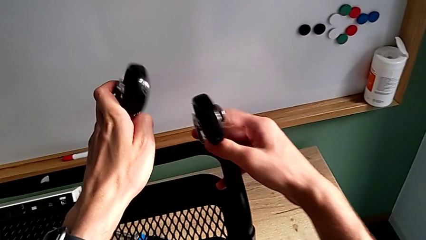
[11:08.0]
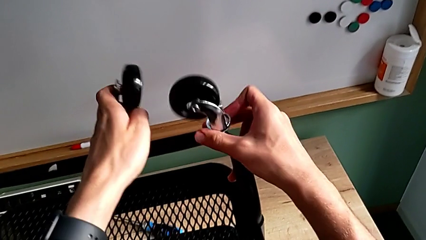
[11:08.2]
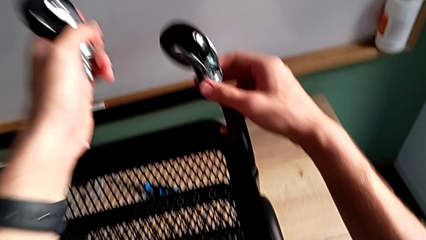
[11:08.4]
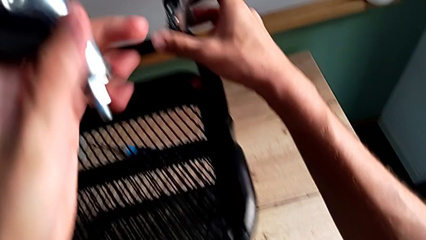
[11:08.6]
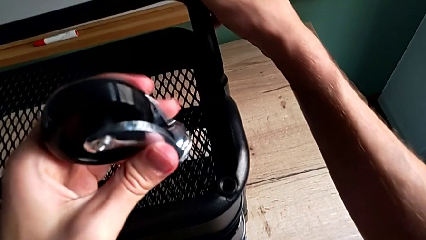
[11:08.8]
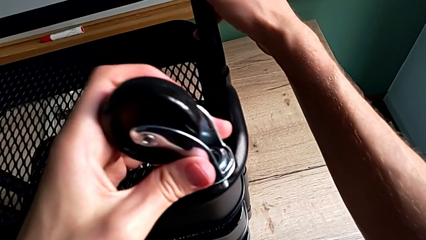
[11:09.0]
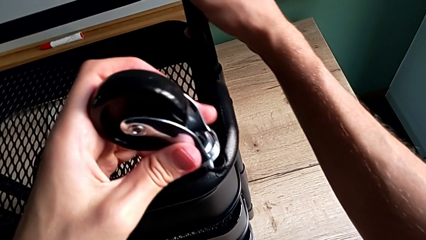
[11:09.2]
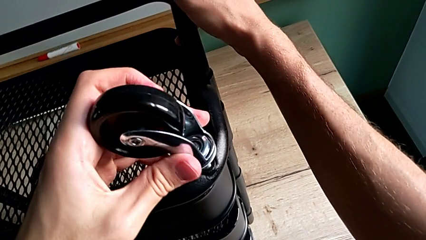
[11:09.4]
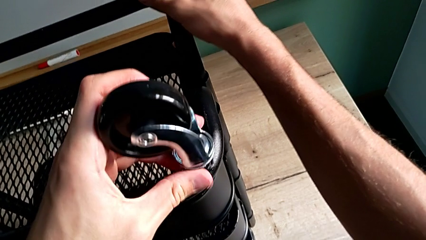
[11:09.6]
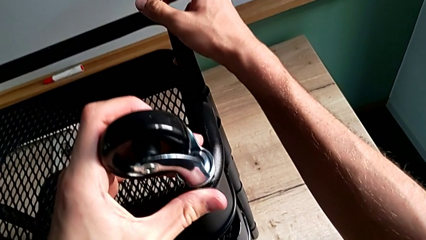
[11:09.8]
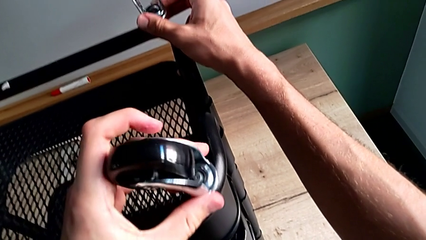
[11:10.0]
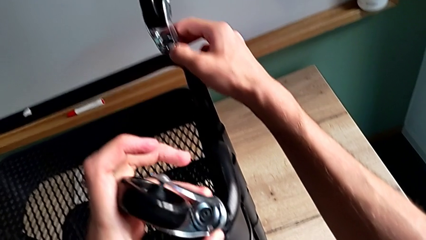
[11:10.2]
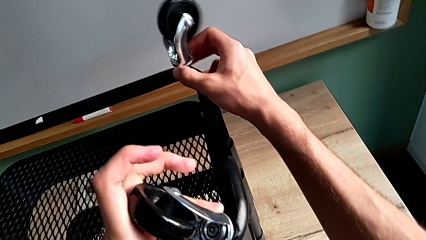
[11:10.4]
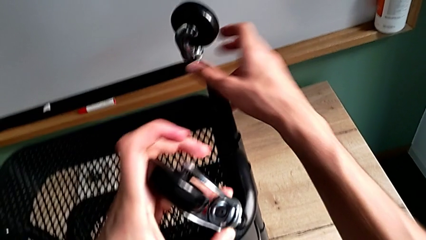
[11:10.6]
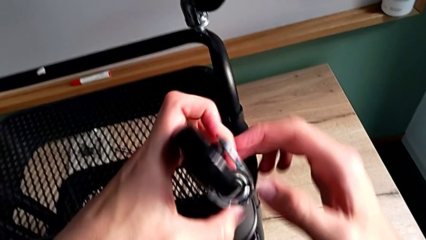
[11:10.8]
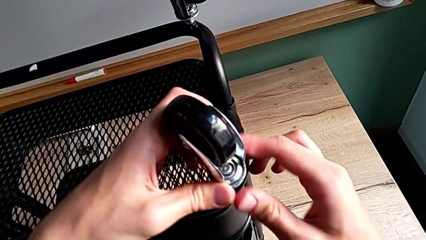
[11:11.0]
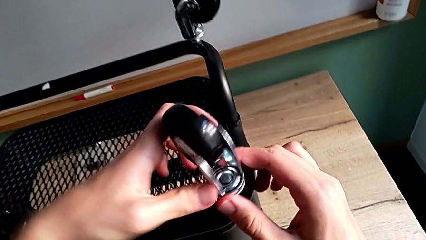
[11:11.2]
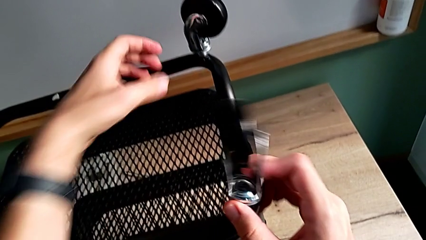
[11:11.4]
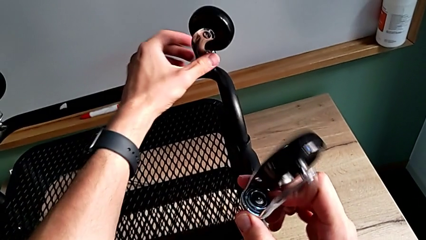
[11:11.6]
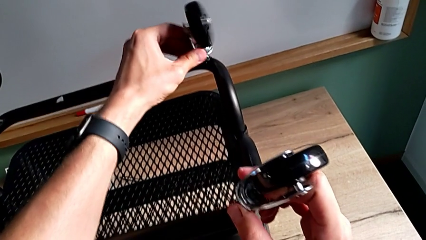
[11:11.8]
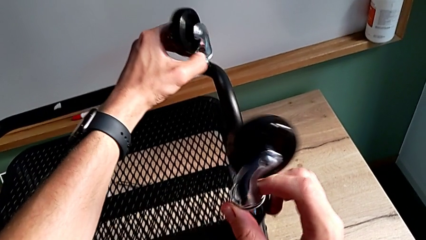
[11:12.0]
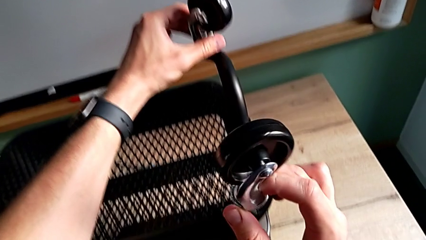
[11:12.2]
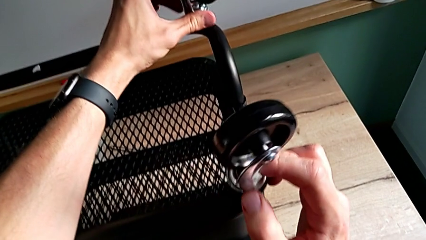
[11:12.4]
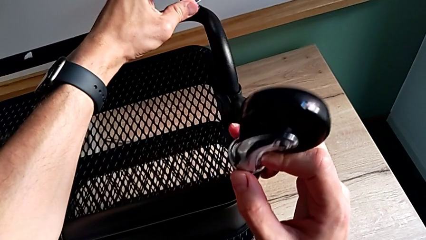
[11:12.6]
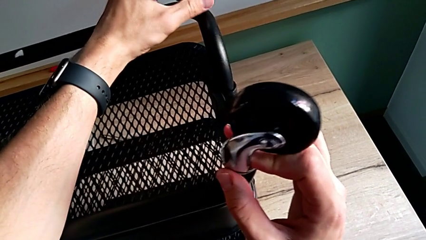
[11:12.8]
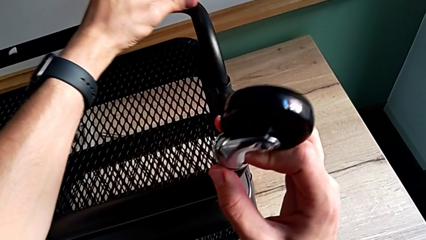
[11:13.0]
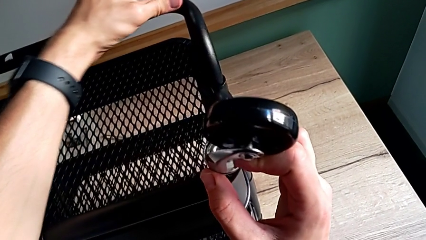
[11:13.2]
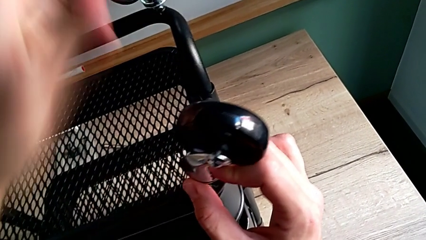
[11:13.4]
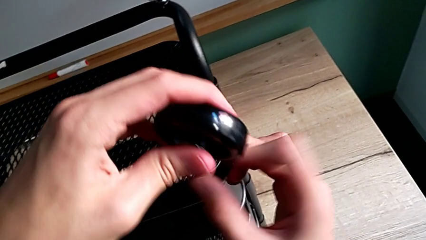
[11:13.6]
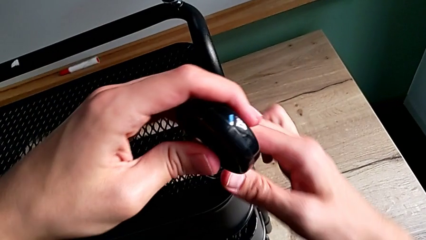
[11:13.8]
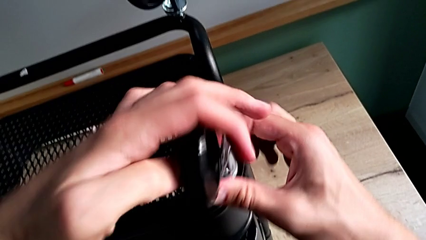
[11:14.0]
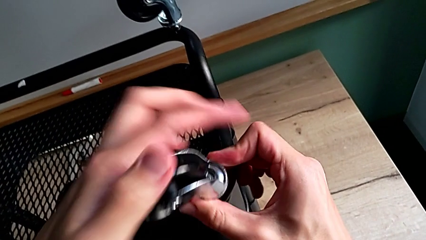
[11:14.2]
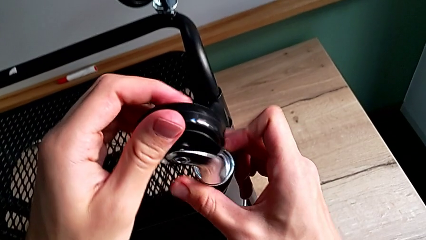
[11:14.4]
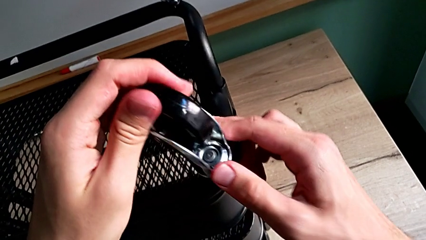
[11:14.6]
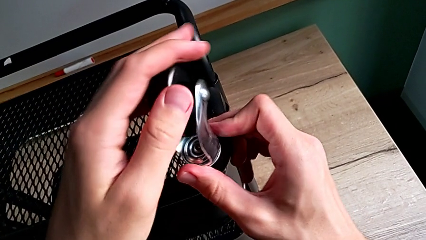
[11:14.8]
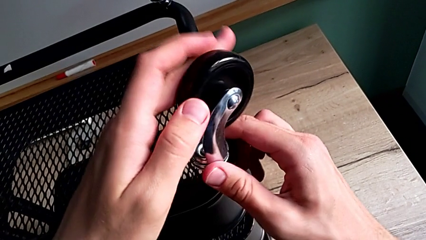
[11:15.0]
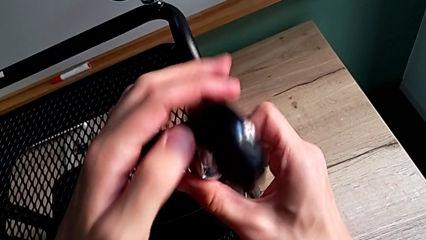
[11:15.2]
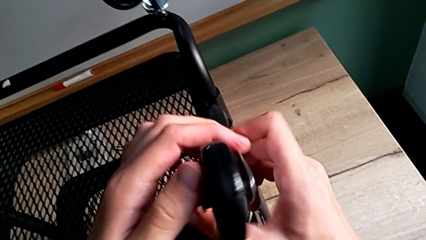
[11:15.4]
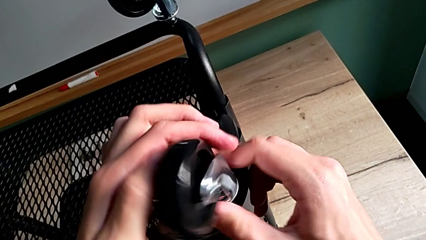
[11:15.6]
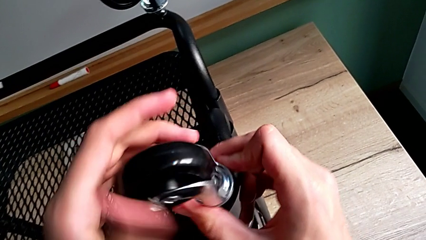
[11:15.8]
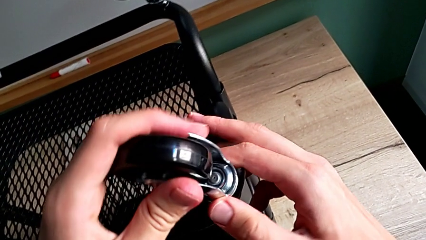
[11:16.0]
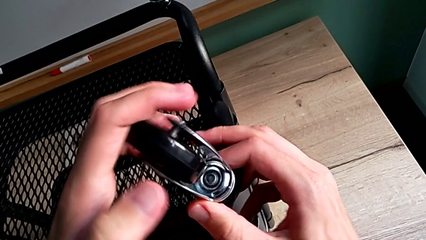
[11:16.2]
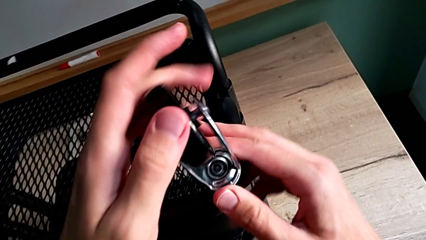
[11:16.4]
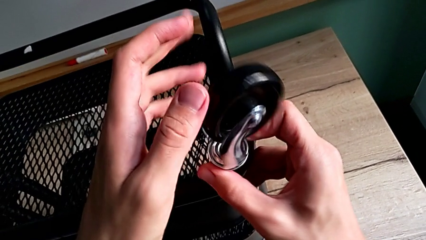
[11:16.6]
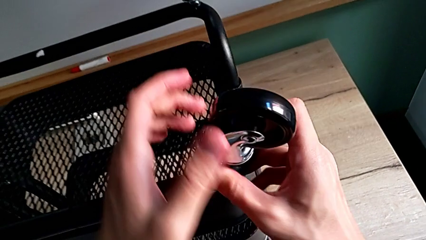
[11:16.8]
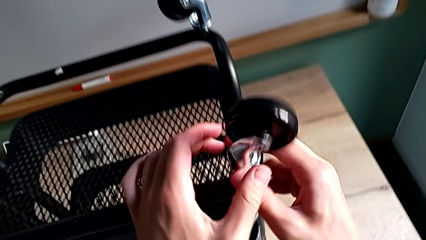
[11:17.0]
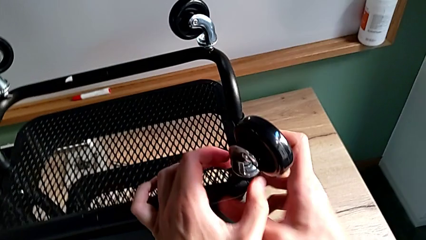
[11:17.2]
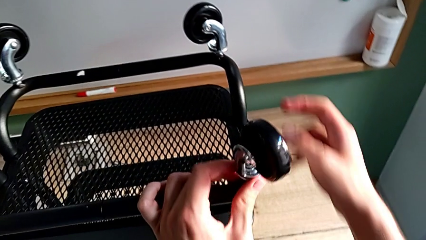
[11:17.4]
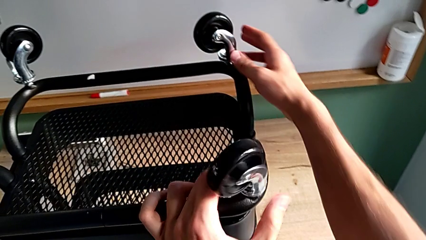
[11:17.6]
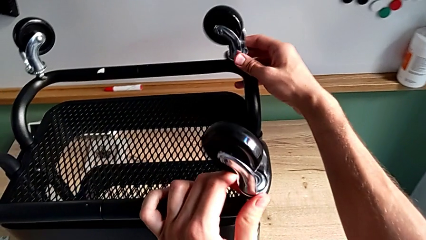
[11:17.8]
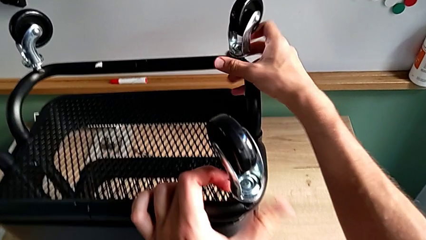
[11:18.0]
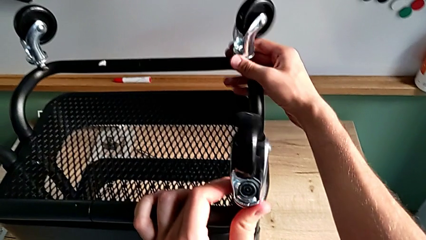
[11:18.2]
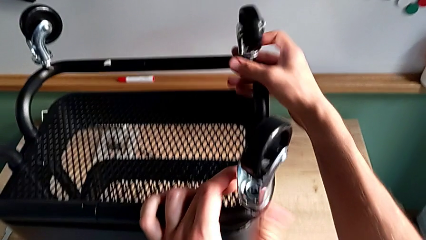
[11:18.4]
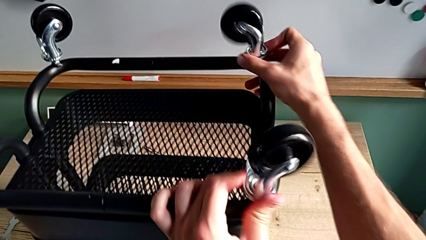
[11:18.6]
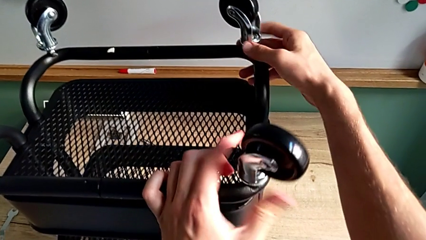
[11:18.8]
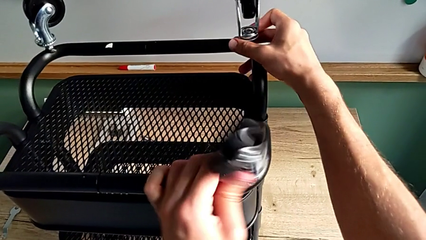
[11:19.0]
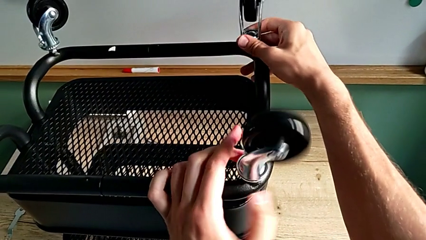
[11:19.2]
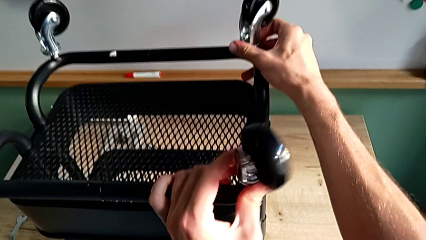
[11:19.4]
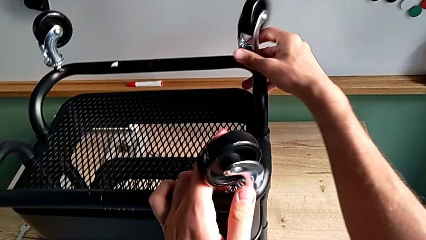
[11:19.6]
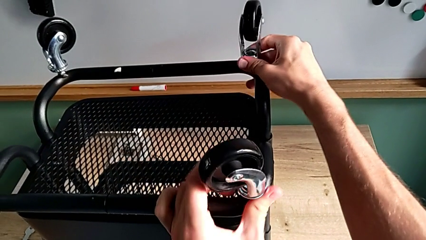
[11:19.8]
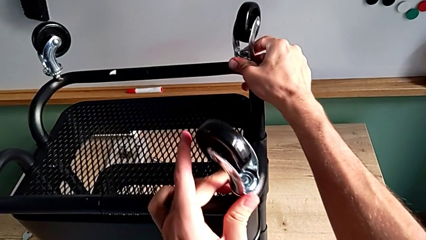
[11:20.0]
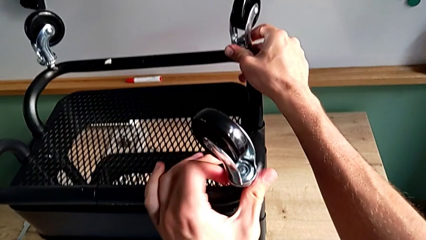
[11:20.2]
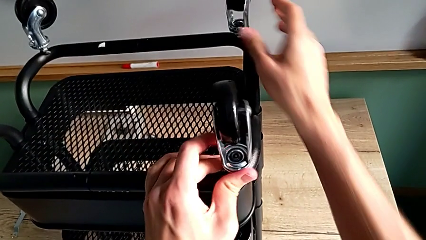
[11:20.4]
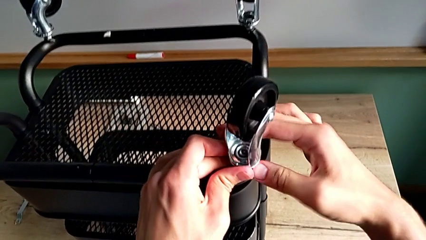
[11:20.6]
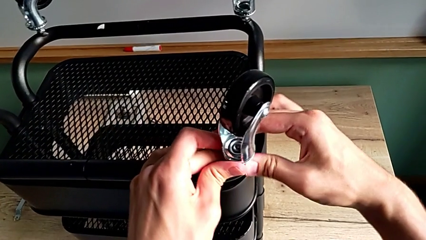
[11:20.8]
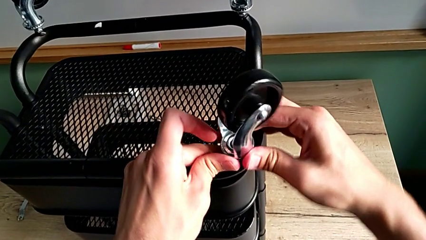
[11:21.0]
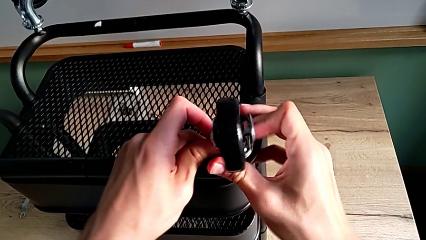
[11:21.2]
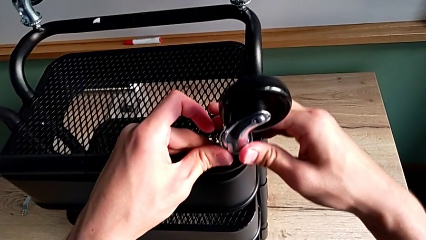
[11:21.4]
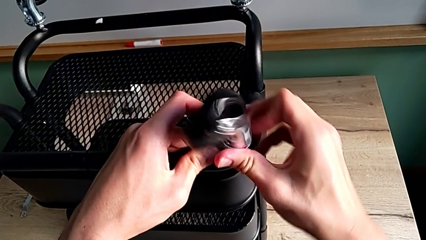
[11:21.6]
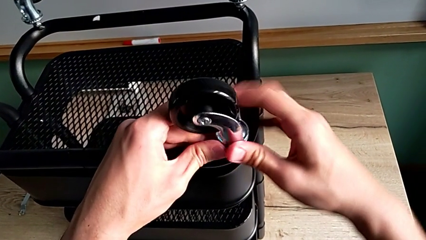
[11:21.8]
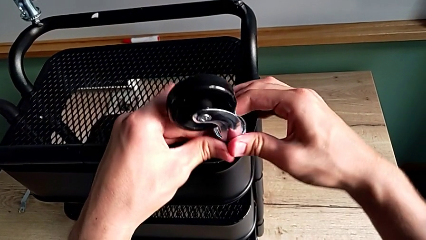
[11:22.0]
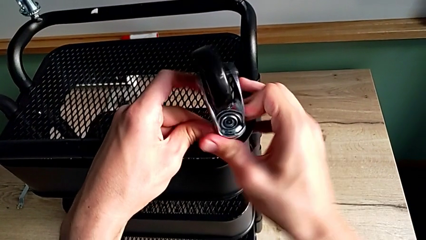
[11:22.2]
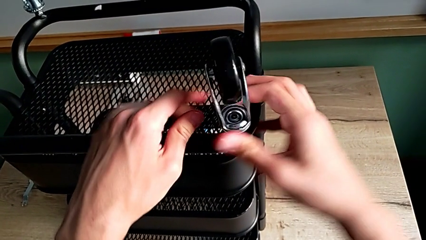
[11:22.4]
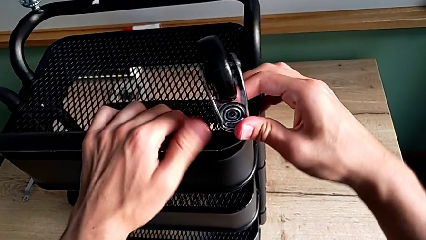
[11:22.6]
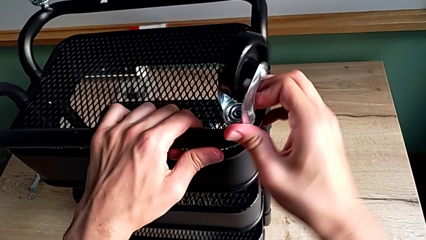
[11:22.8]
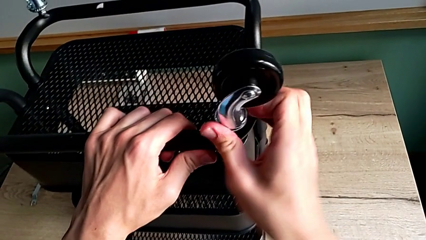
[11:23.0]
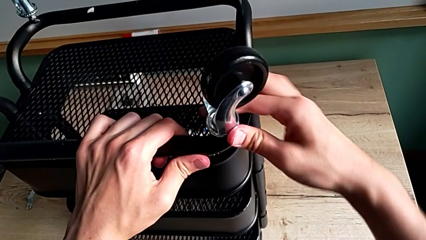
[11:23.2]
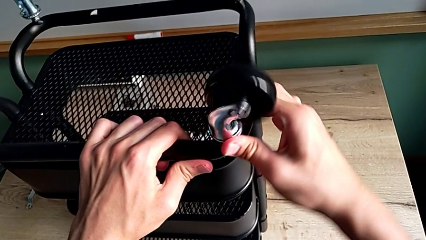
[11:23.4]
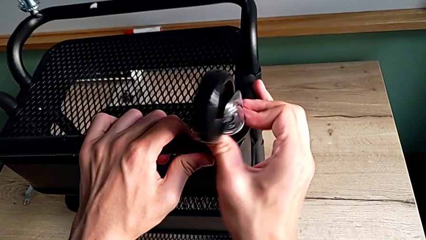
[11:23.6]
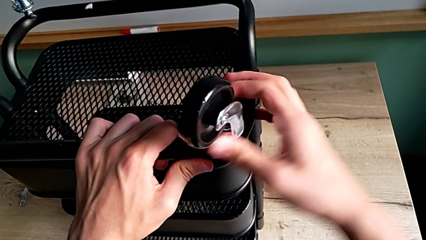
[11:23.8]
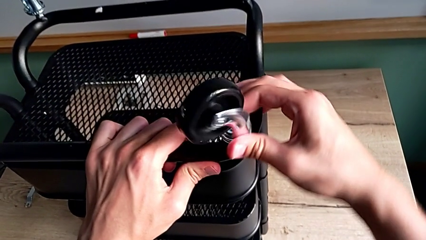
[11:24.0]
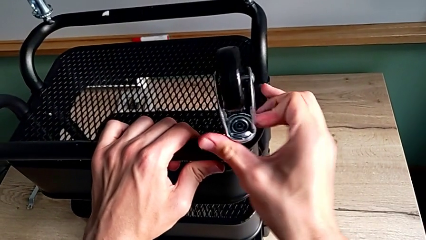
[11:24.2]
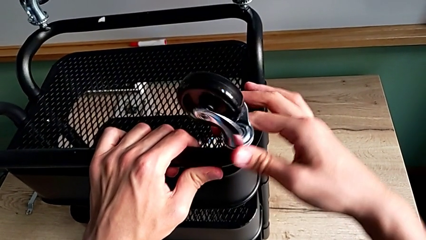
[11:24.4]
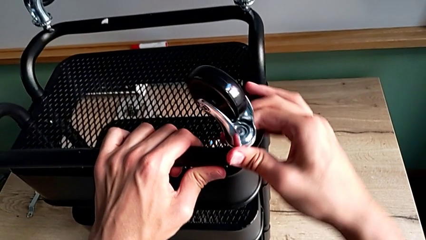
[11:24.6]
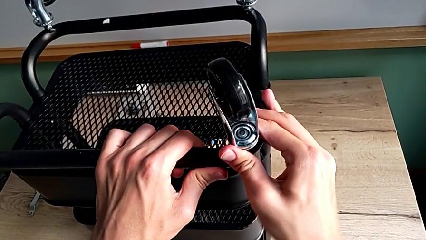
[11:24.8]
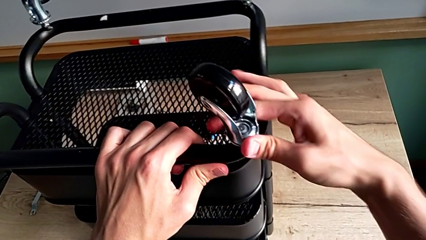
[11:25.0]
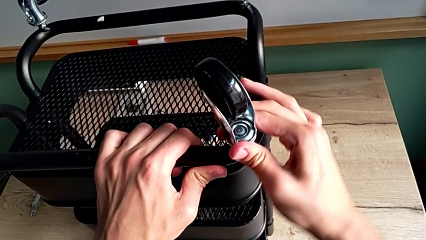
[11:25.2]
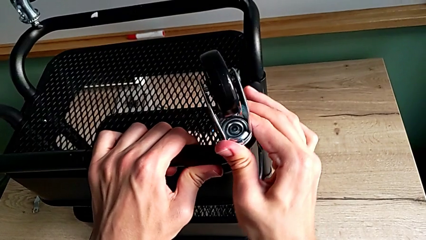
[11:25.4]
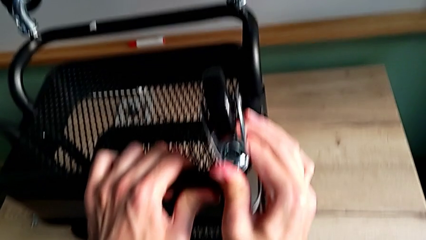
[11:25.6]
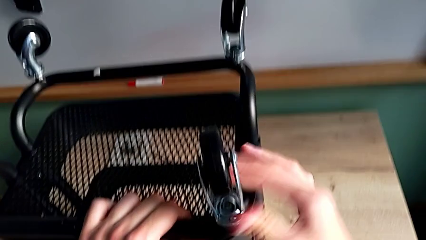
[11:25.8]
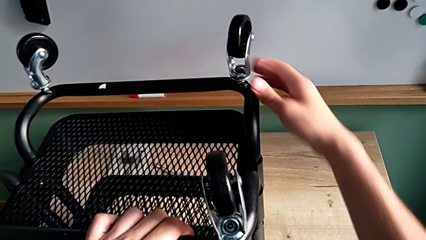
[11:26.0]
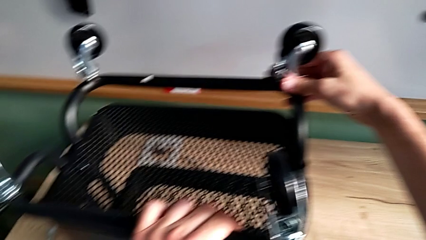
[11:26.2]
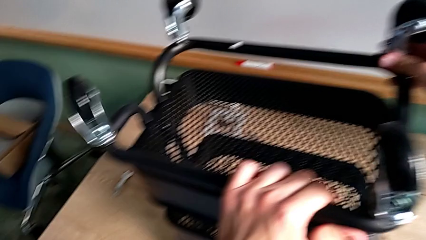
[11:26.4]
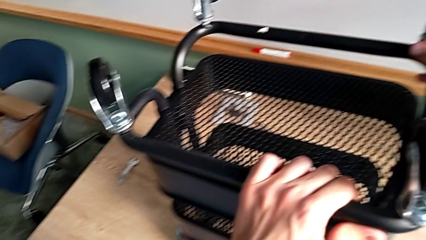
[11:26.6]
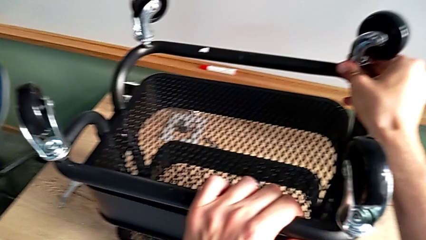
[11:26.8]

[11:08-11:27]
The camera wearer is assembling the wheels. They insert the fourth wheel, screw the third wheel, approach the fourth wheel, screw the third wheel, approach the third hexagon cap nut, screw the third wheel, screw the fourth wheel, screw the third wheel, screw the fourth wheel, approach the third hexagon cap nut and screw it.
